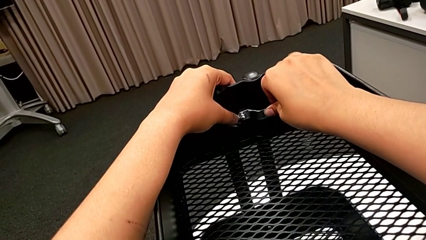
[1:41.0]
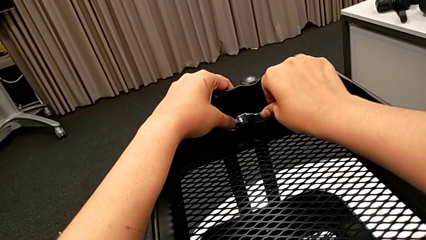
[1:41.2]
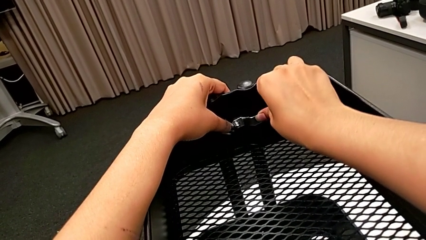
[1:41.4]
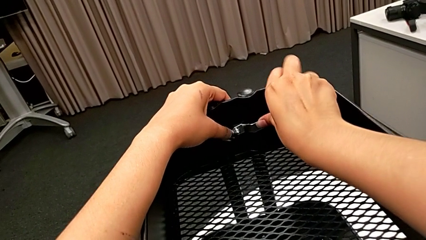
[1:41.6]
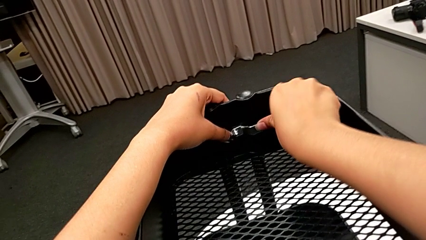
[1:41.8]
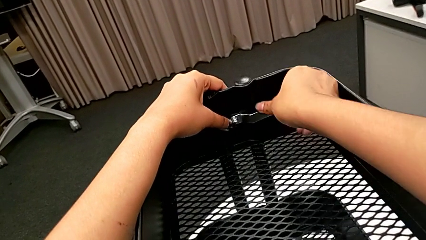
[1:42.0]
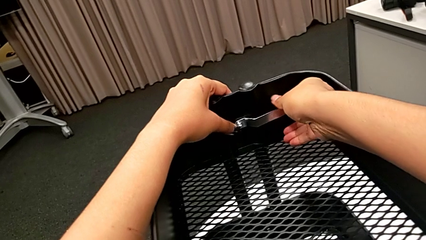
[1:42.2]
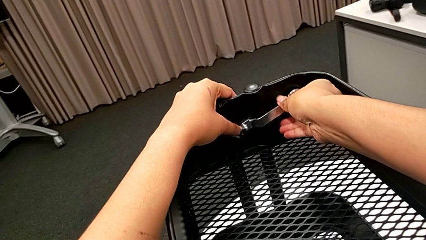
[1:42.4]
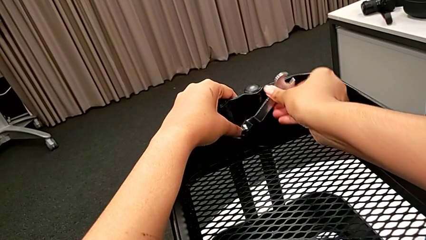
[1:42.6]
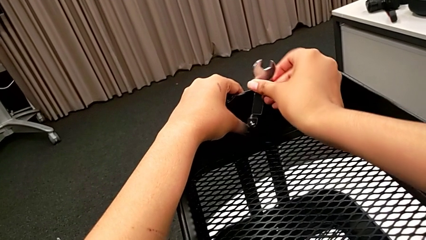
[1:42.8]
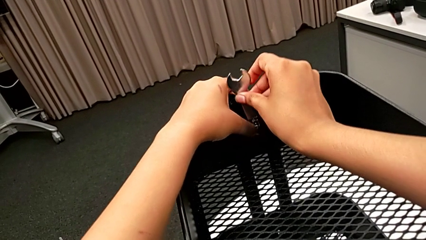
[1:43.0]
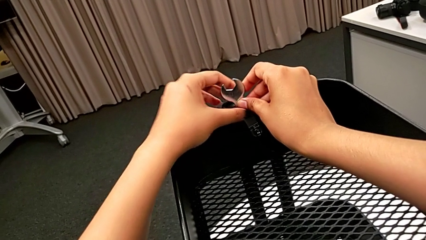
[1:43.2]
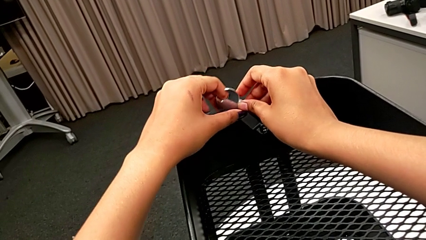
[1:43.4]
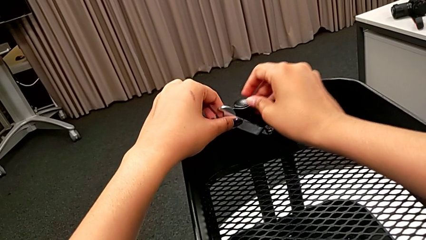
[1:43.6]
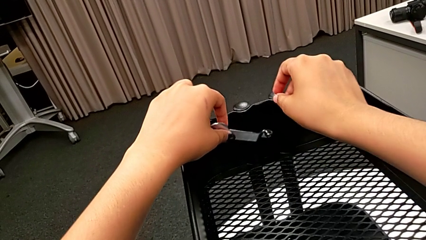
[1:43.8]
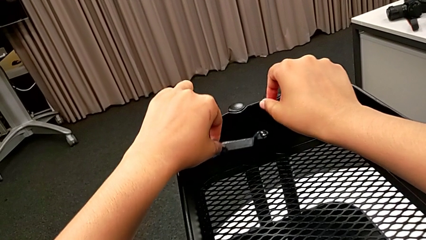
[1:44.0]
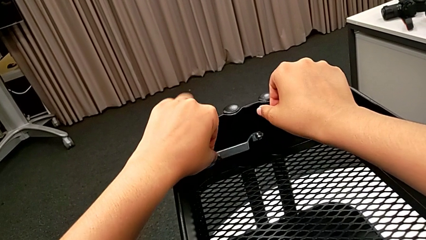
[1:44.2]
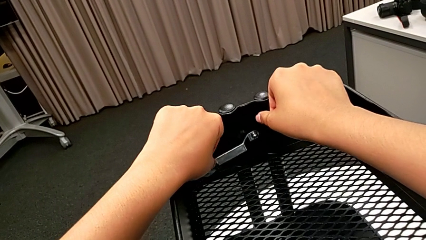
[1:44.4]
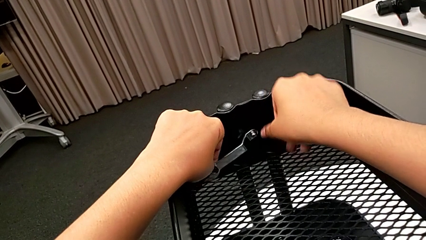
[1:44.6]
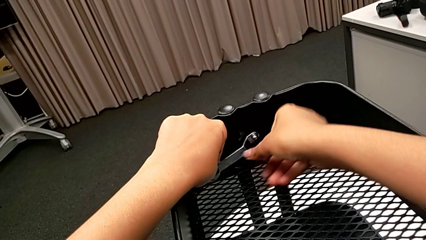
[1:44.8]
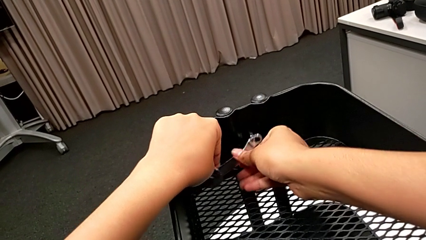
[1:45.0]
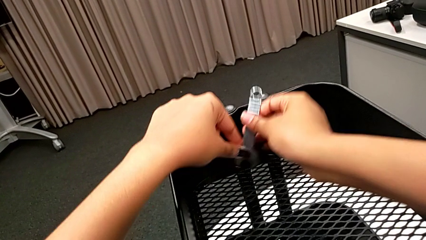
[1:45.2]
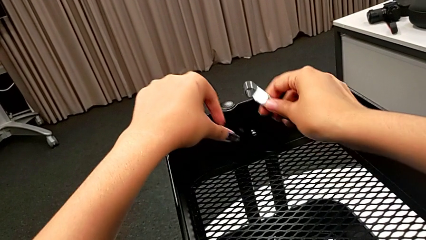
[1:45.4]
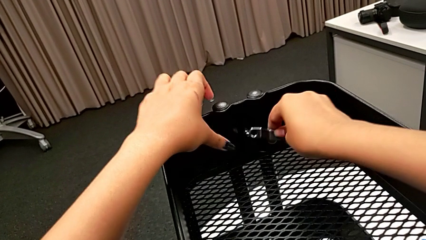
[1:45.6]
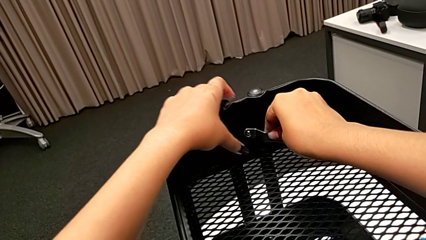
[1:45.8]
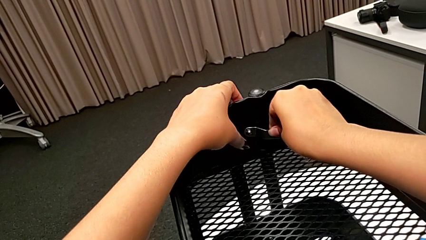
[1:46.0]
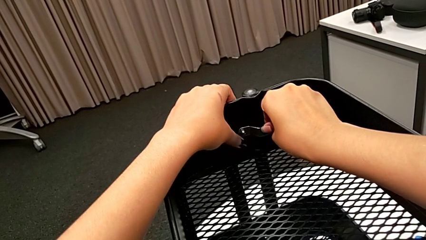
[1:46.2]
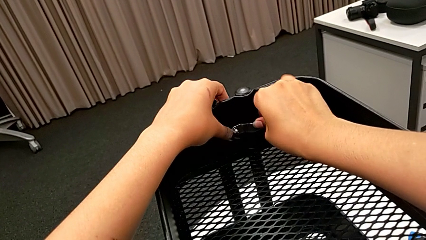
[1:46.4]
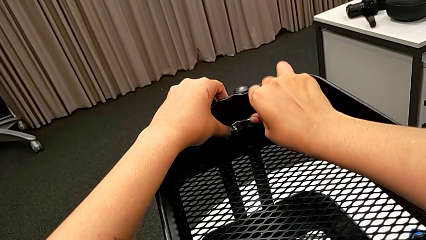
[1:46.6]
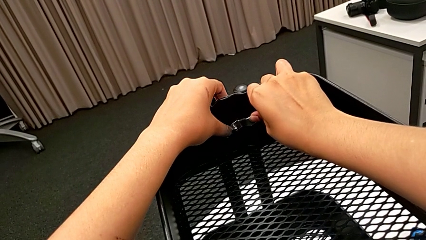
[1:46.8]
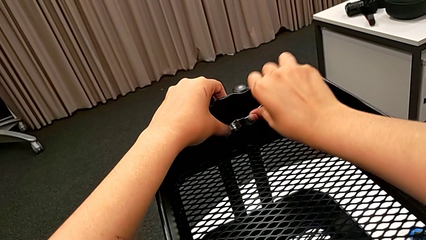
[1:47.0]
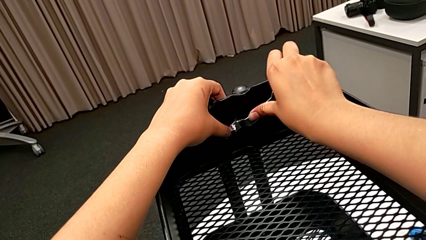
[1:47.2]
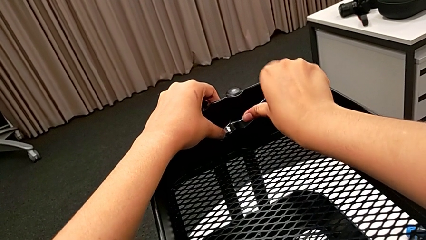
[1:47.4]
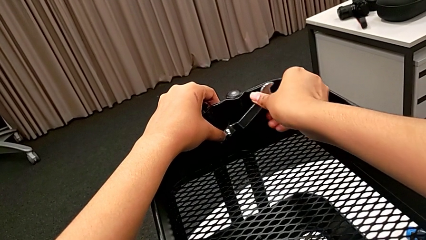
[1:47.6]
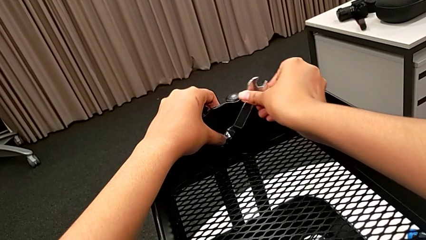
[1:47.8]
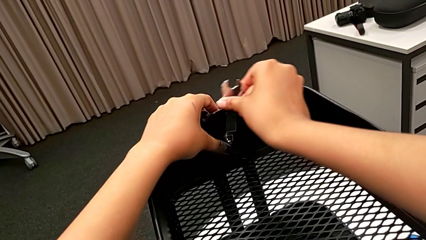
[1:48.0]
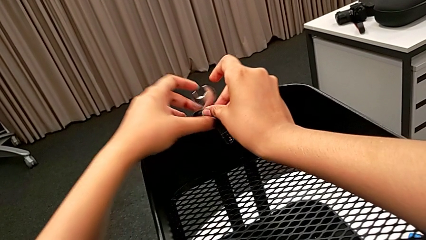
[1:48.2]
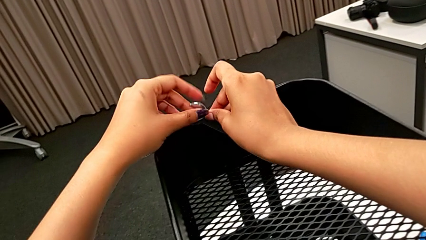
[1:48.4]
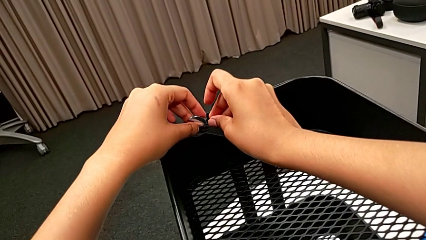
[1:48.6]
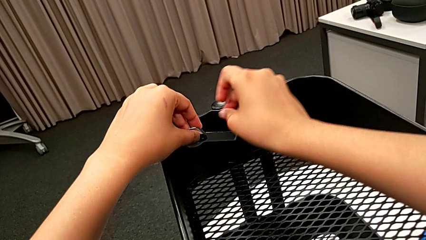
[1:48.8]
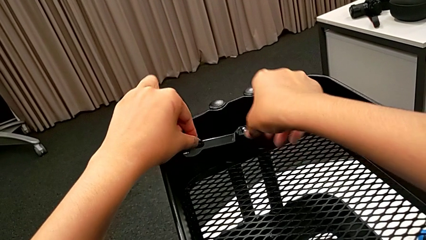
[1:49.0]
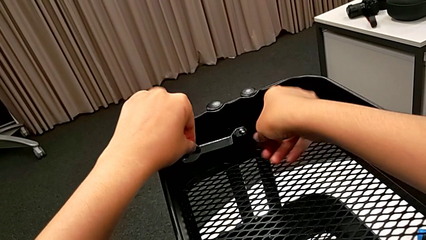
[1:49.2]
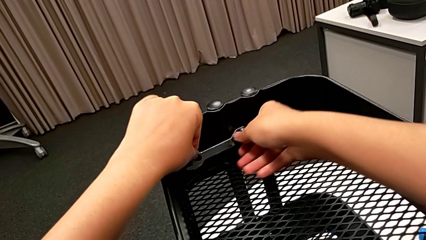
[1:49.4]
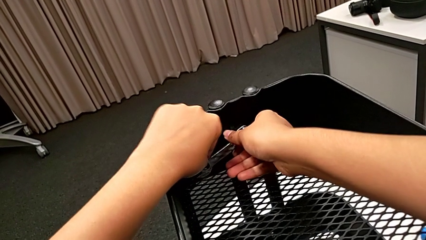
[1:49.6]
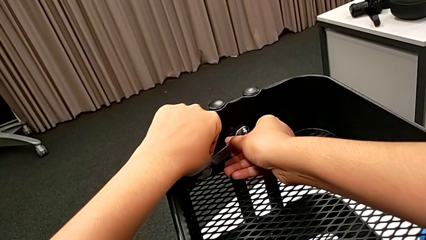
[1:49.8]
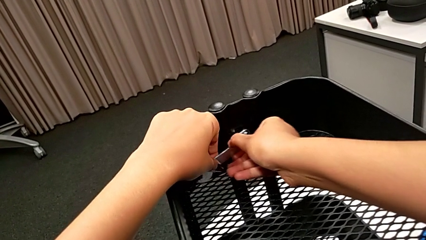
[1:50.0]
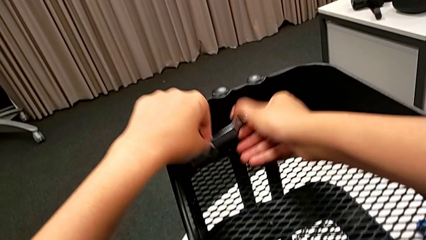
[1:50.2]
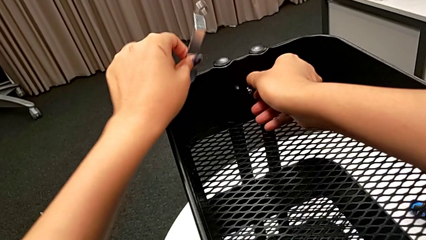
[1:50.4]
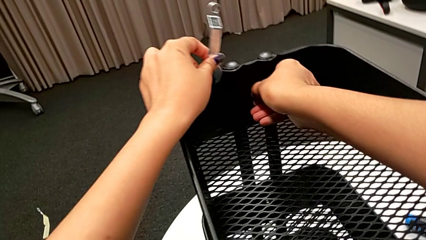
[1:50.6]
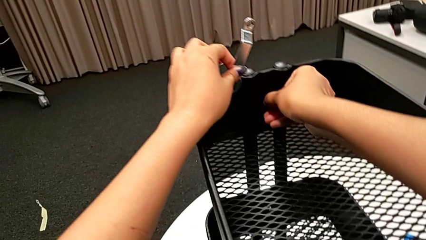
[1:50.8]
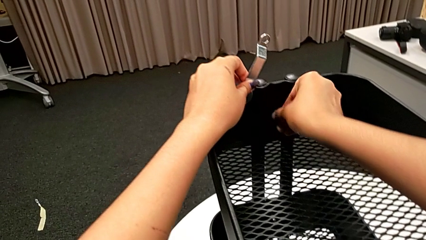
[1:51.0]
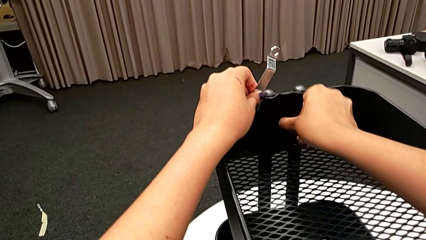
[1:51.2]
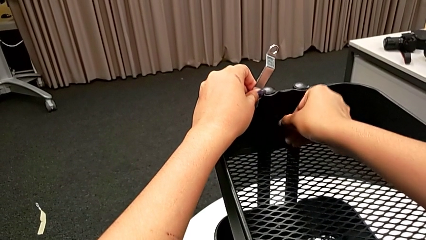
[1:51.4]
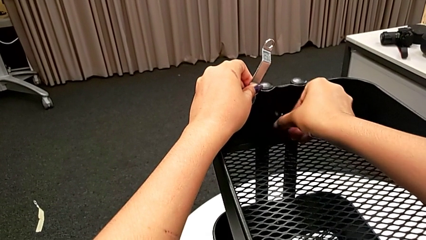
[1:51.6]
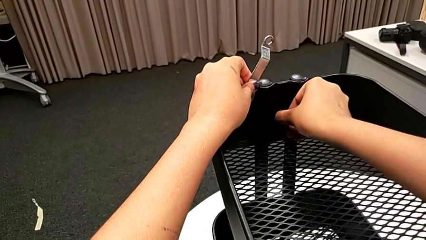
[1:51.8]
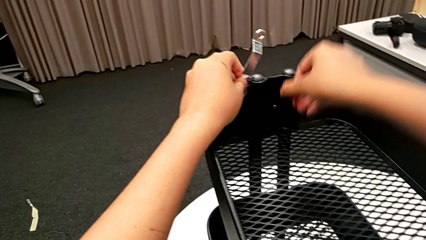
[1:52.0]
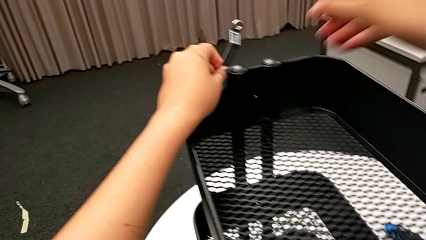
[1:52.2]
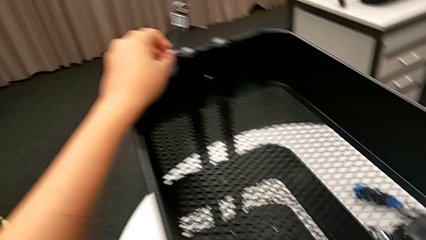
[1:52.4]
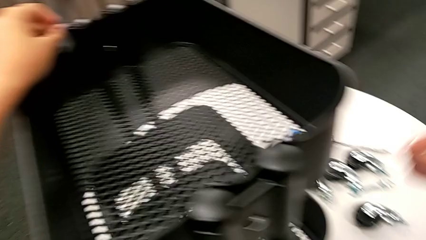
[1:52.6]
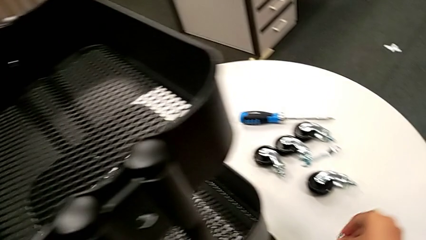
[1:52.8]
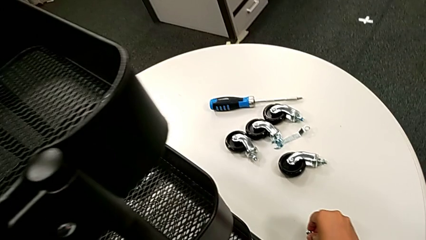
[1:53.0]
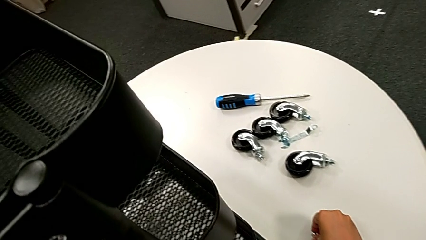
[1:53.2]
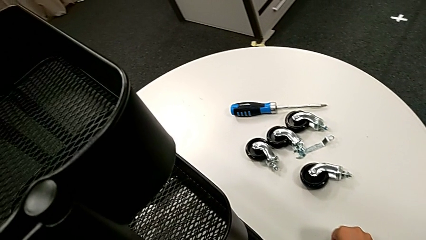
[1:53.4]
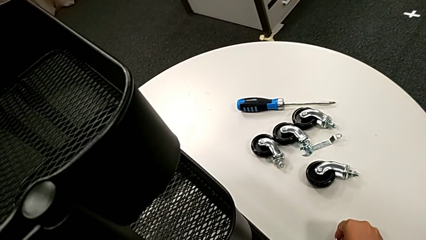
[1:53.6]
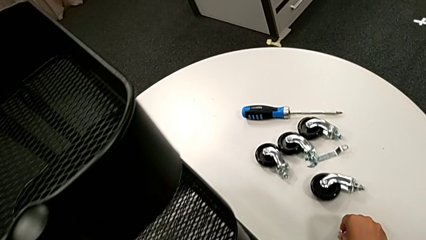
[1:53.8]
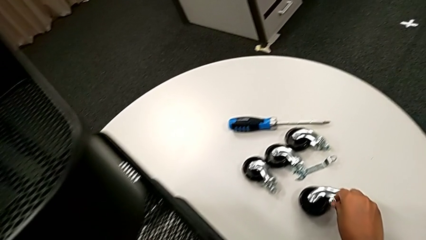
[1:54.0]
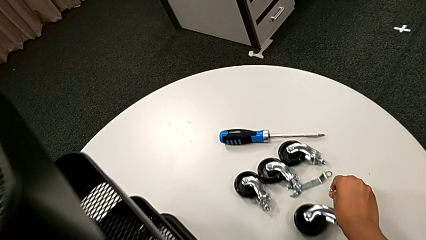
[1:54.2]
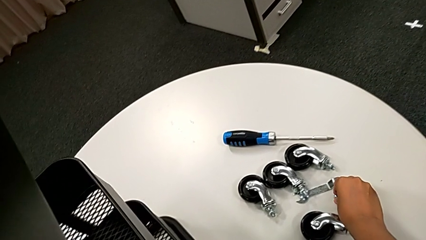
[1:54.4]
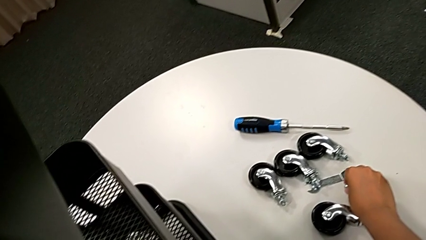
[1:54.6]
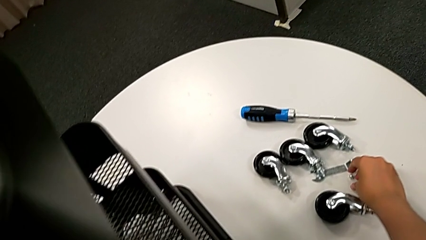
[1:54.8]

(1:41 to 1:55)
The camera wearer is unscrewing the first bolt from the bracket's screw. They keep unscrewing the first hexagon cap nut, unscrew it and place it.

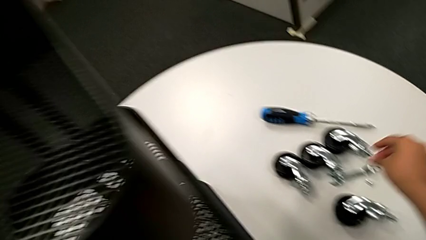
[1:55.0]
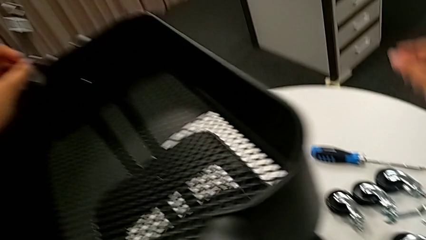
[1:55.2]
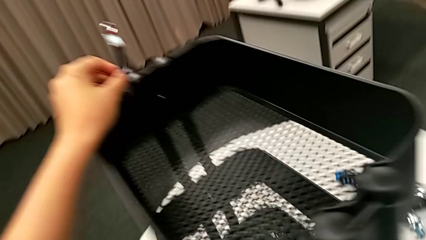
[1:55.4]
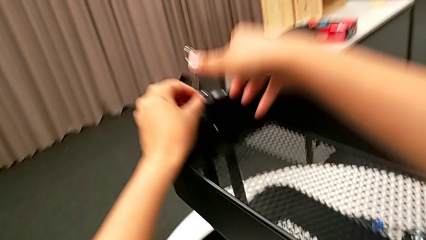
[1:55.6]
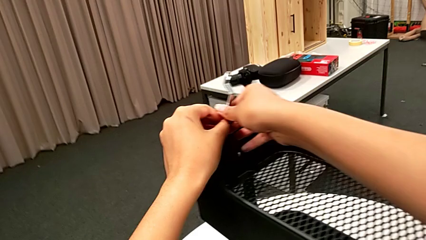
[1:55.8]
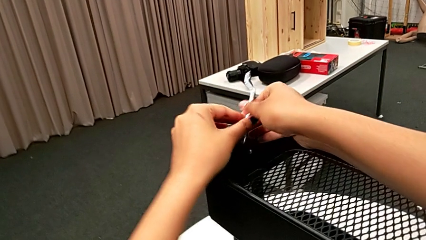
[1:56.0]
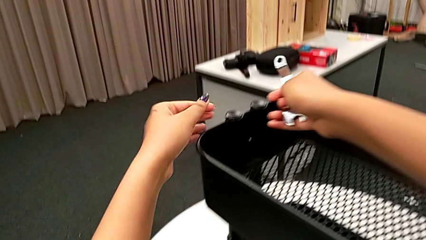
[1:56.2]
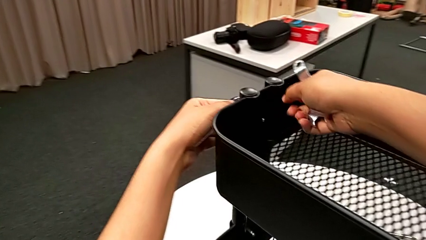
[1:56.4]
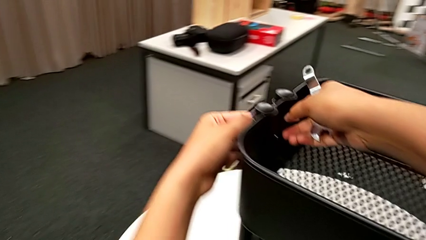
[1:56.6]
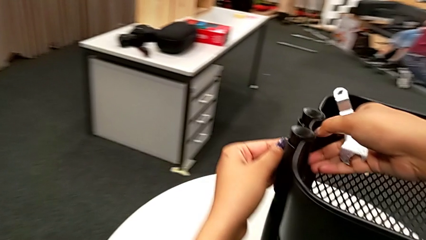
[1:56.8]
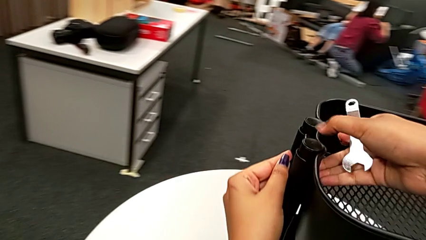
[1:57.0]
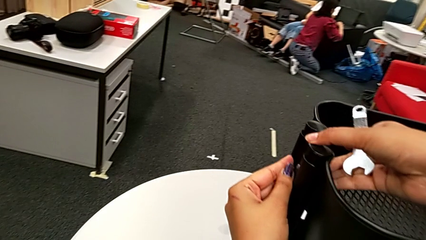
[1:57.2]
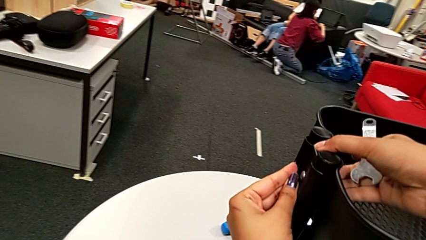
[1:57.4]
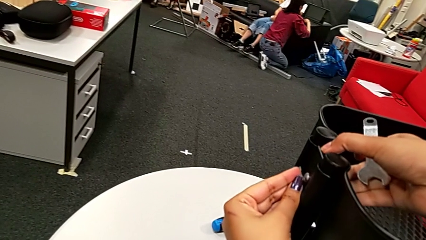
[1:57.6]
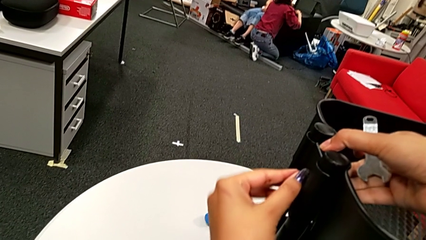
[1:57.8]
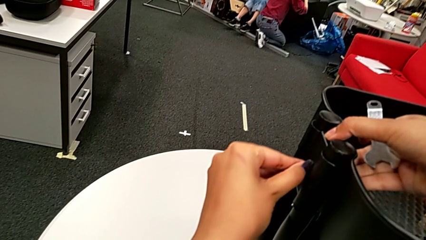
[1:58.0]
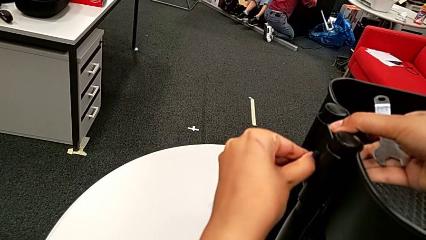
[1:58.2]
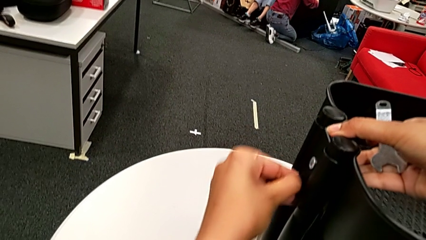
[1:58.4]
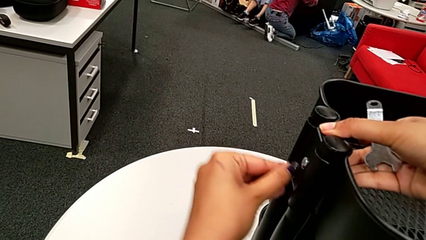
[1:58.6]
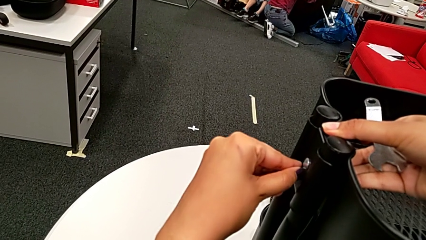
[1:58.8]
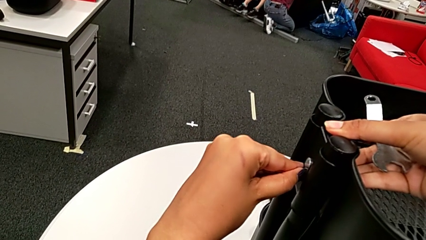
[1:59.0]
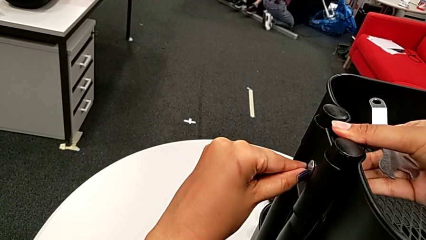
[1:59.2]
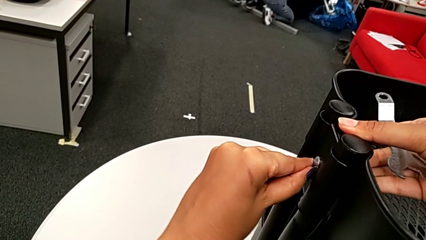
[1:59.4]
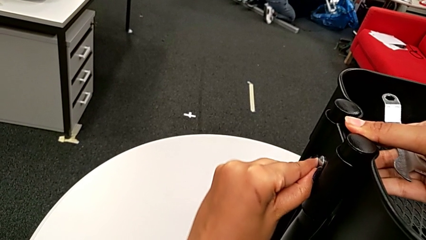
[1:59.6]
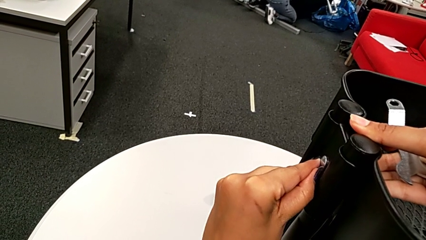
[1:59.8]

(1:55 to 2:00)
The camera wearer is unscrewing the second bolt from the bracket's screw. They begin to disassemble the first bolt.
